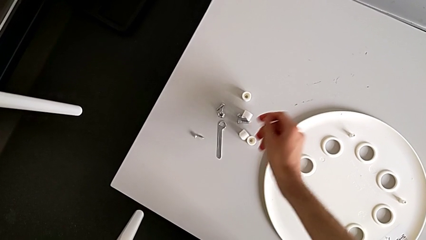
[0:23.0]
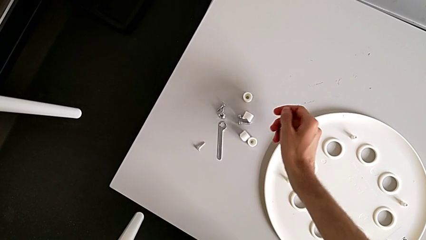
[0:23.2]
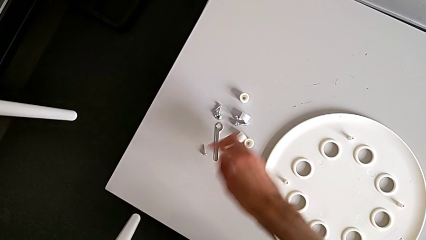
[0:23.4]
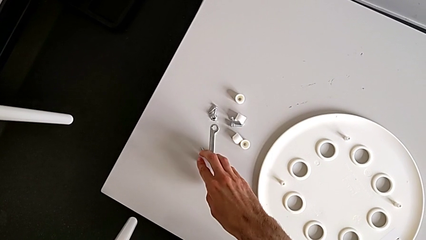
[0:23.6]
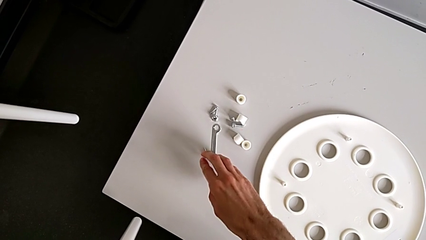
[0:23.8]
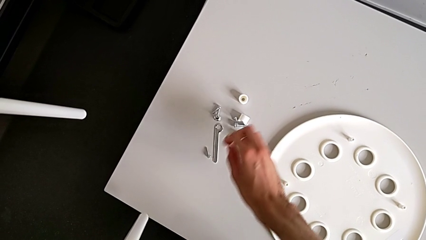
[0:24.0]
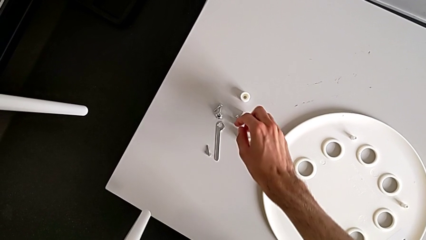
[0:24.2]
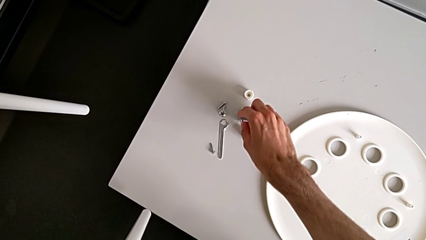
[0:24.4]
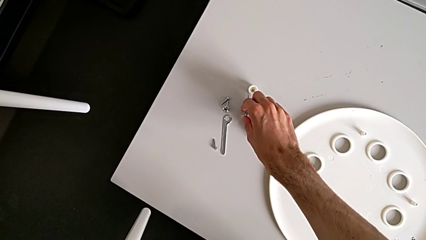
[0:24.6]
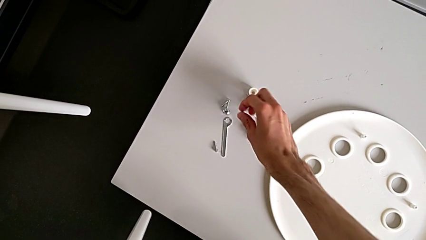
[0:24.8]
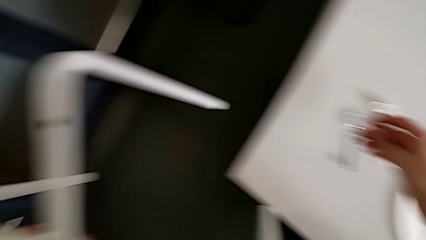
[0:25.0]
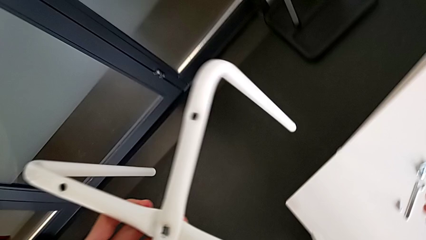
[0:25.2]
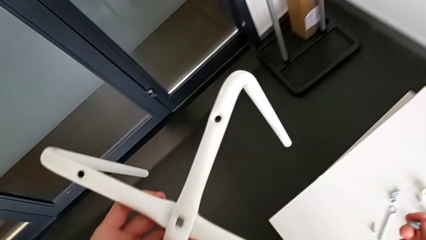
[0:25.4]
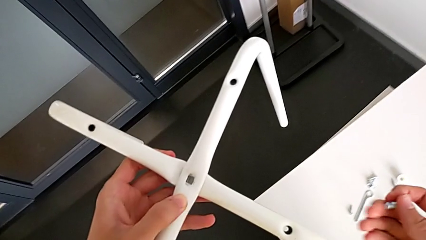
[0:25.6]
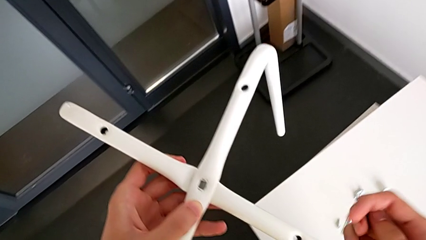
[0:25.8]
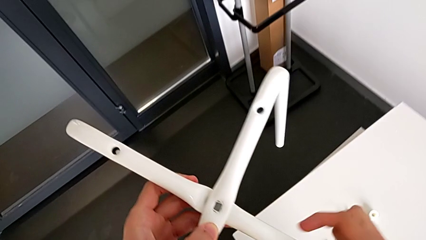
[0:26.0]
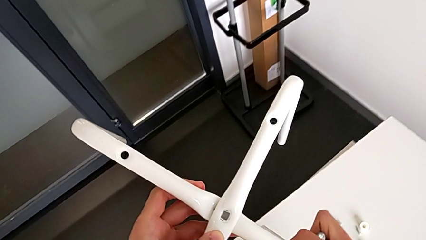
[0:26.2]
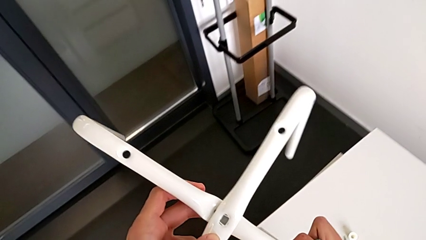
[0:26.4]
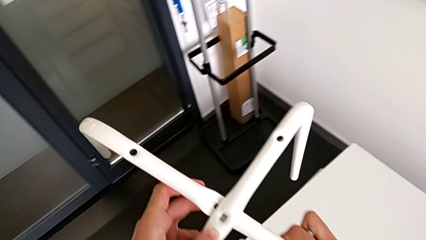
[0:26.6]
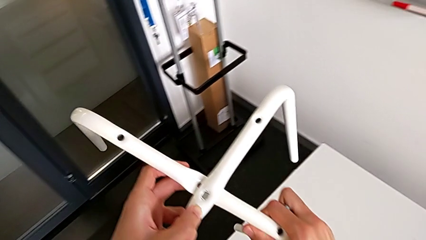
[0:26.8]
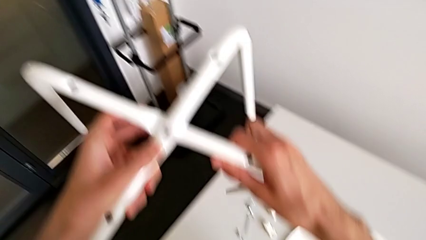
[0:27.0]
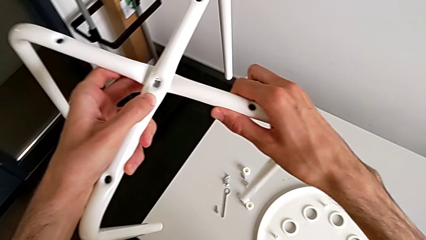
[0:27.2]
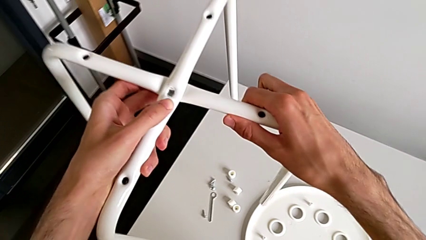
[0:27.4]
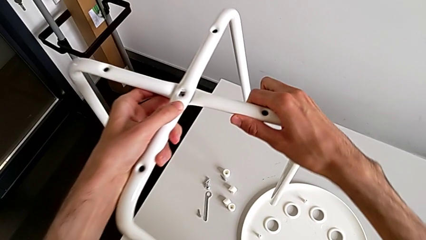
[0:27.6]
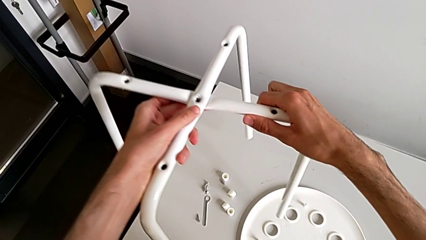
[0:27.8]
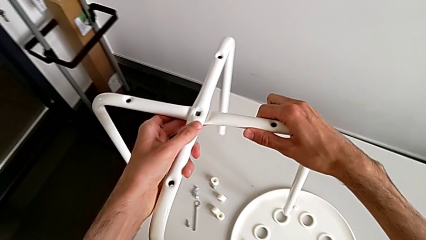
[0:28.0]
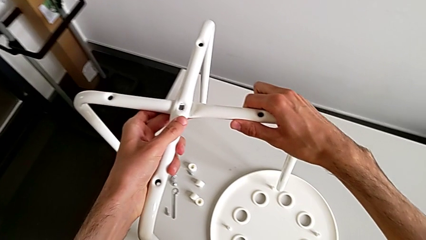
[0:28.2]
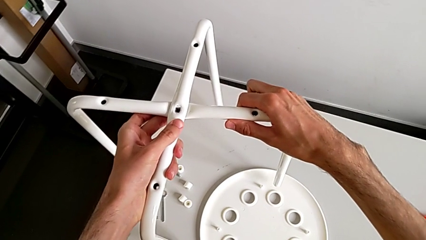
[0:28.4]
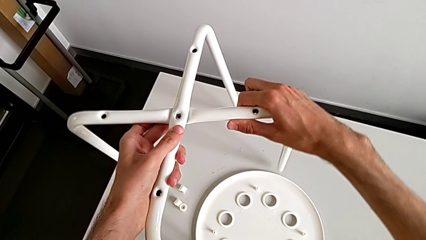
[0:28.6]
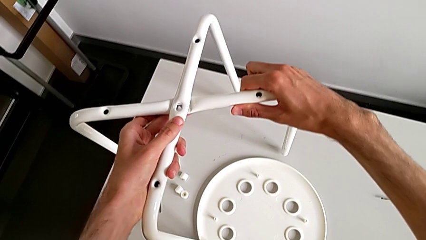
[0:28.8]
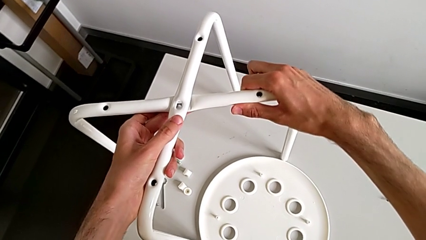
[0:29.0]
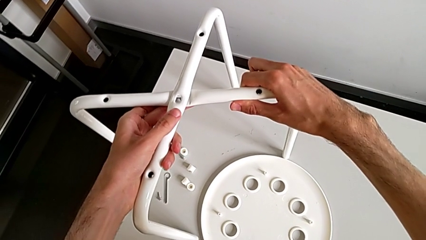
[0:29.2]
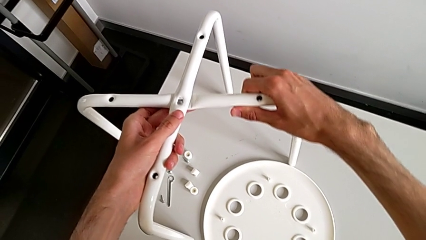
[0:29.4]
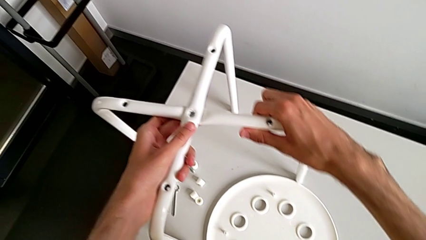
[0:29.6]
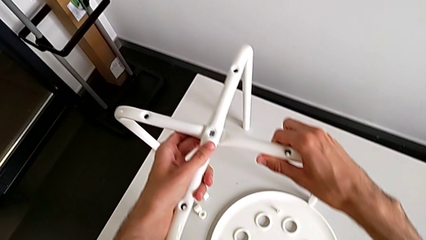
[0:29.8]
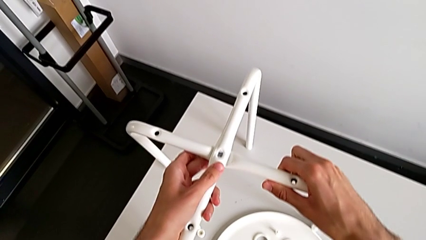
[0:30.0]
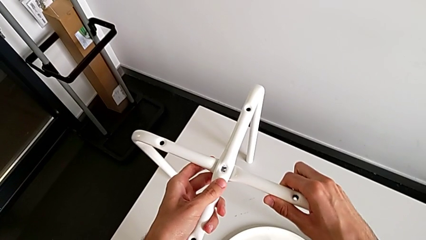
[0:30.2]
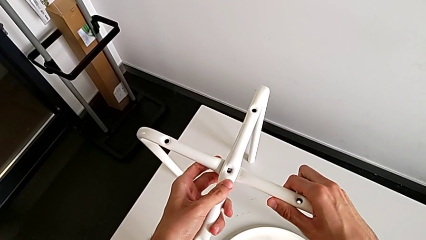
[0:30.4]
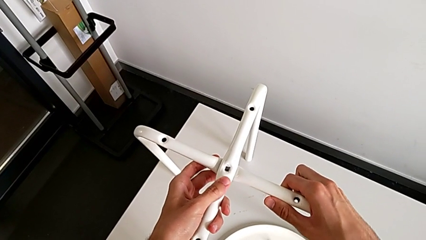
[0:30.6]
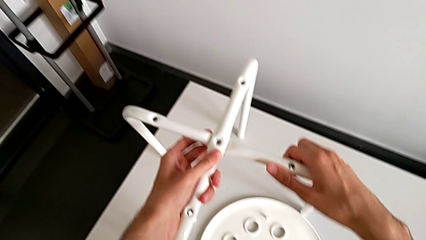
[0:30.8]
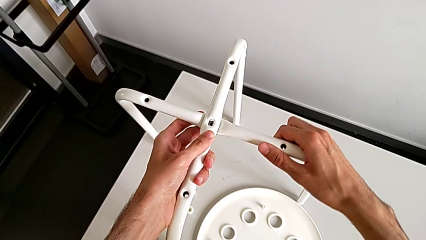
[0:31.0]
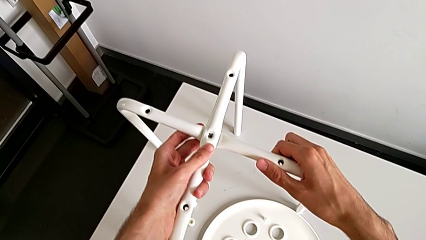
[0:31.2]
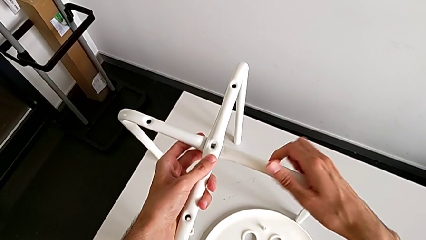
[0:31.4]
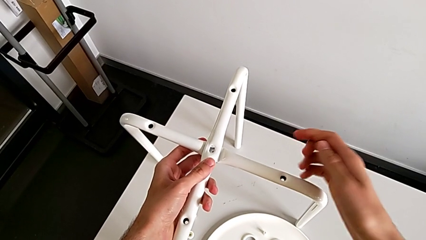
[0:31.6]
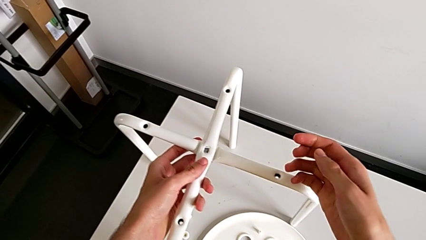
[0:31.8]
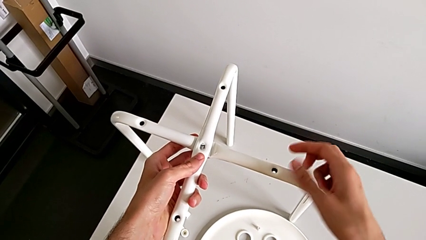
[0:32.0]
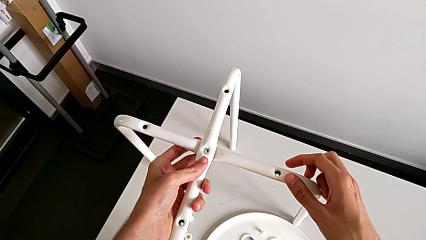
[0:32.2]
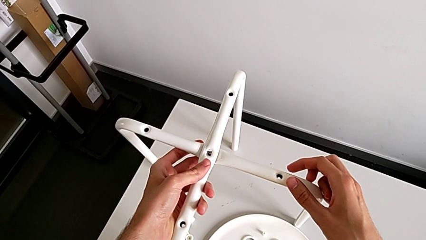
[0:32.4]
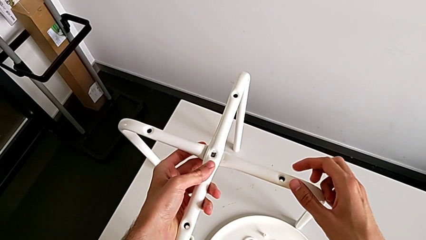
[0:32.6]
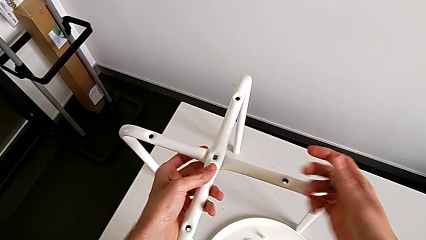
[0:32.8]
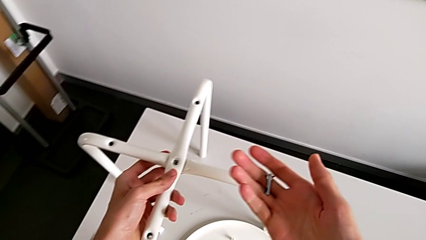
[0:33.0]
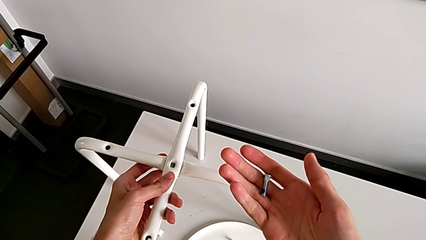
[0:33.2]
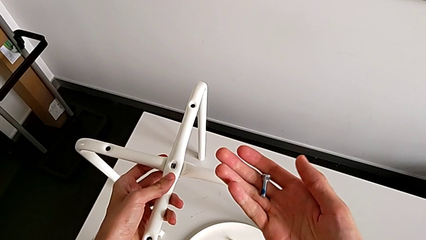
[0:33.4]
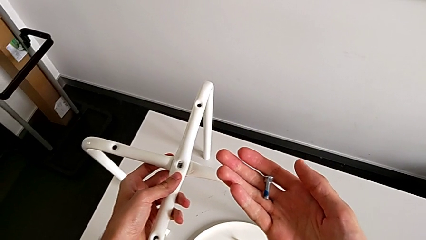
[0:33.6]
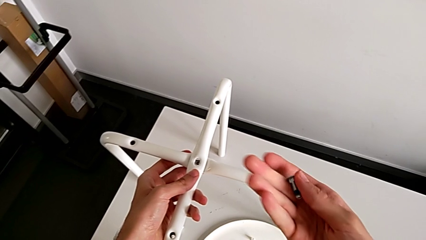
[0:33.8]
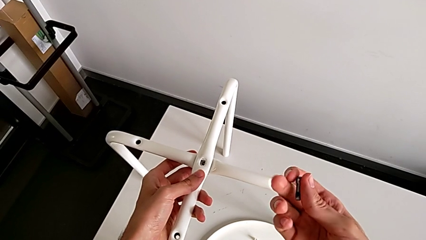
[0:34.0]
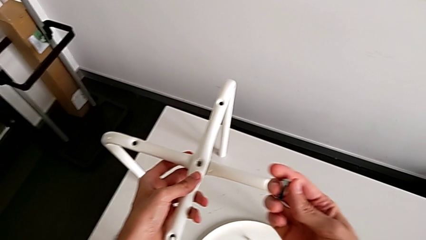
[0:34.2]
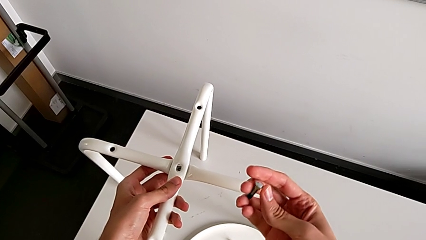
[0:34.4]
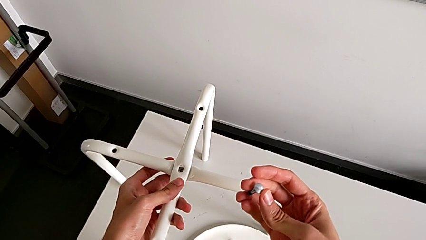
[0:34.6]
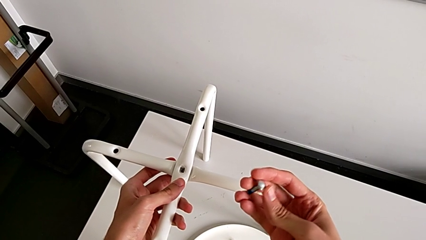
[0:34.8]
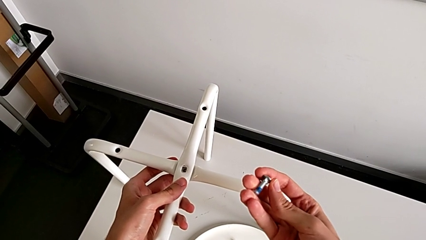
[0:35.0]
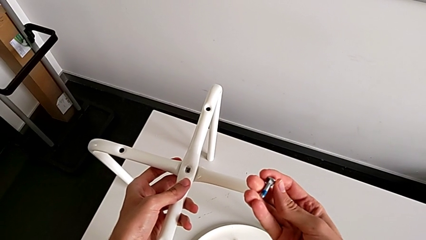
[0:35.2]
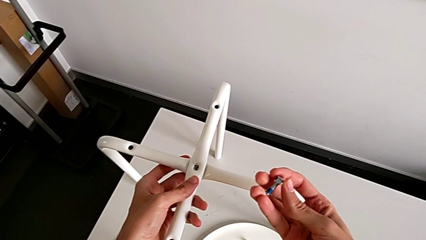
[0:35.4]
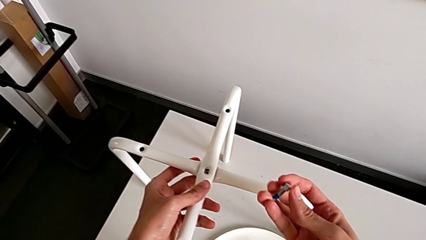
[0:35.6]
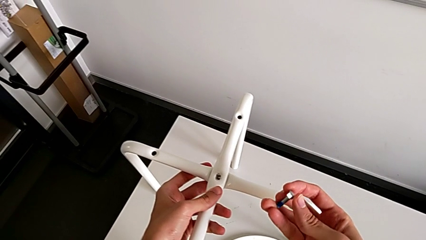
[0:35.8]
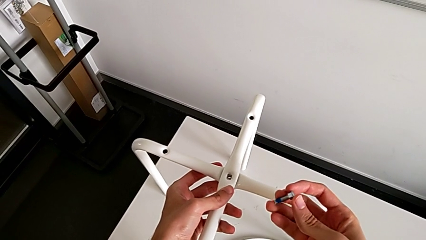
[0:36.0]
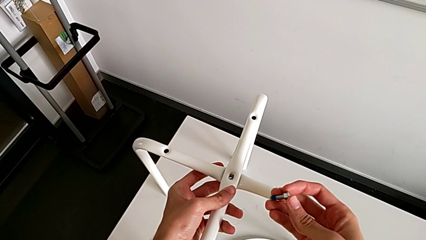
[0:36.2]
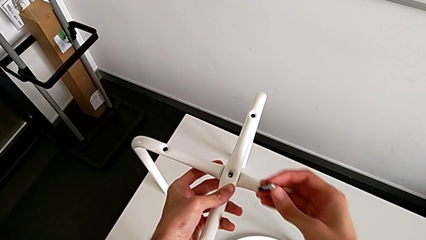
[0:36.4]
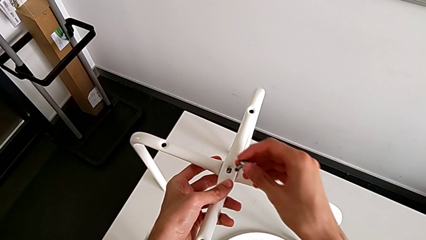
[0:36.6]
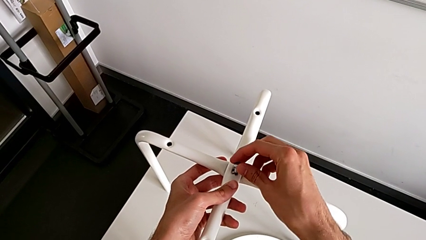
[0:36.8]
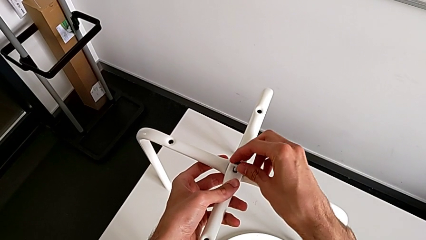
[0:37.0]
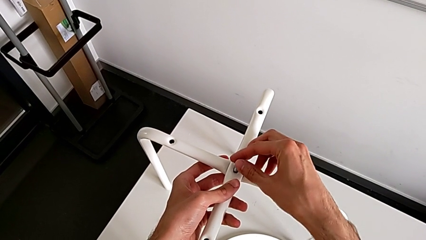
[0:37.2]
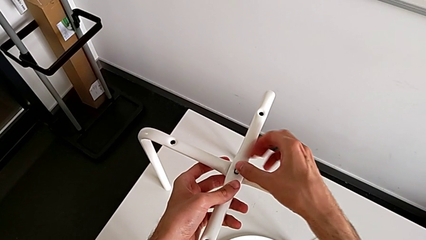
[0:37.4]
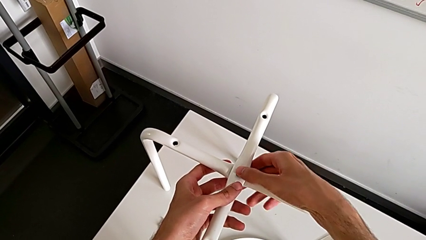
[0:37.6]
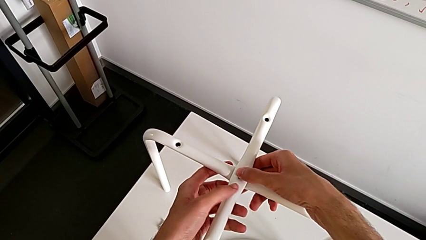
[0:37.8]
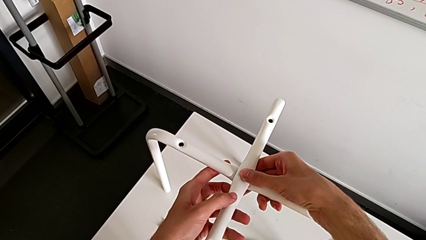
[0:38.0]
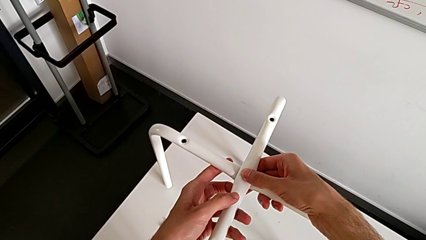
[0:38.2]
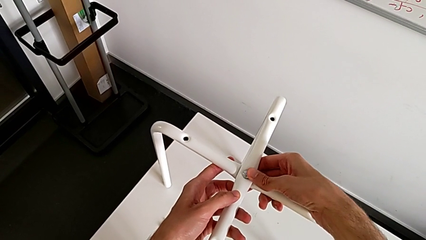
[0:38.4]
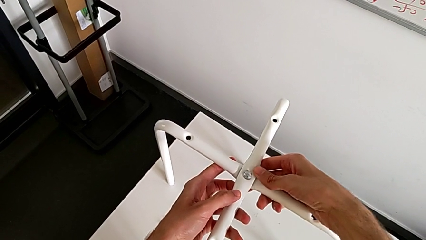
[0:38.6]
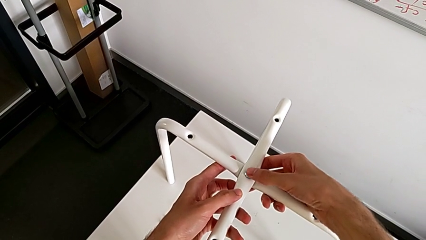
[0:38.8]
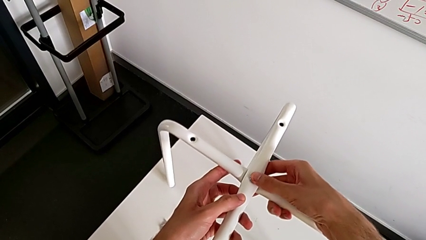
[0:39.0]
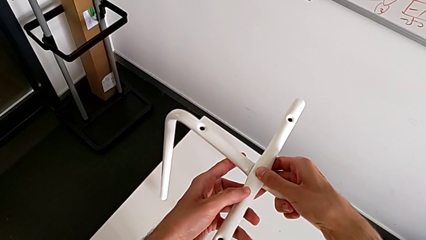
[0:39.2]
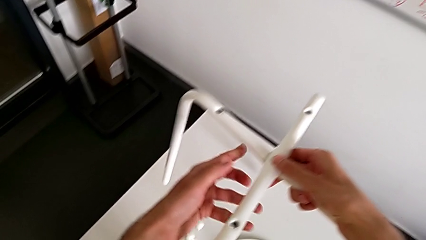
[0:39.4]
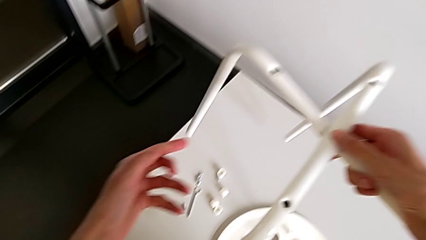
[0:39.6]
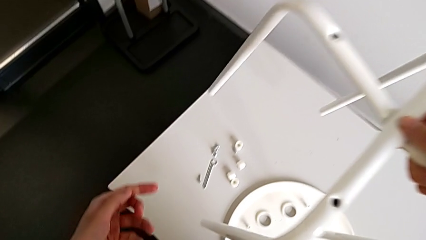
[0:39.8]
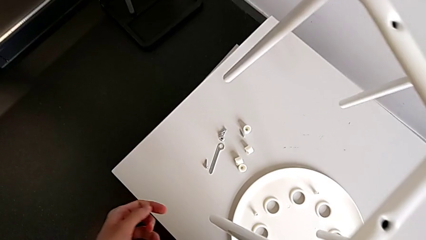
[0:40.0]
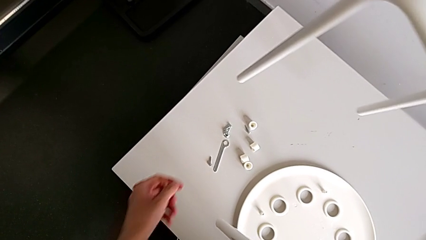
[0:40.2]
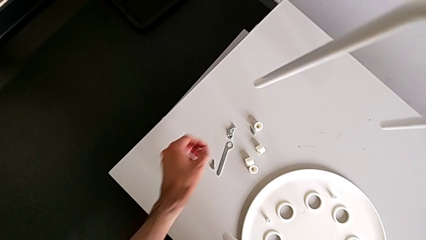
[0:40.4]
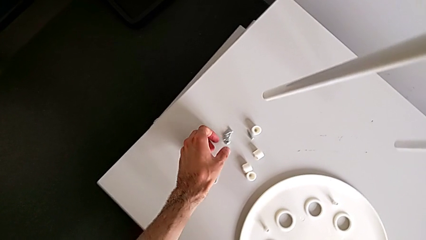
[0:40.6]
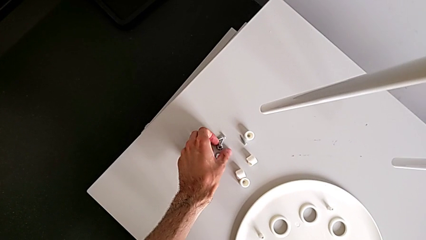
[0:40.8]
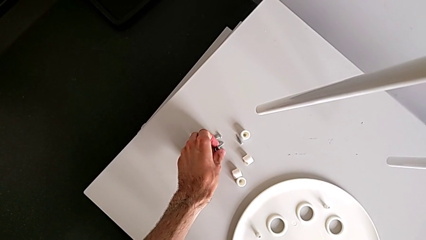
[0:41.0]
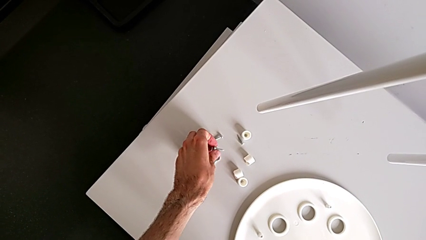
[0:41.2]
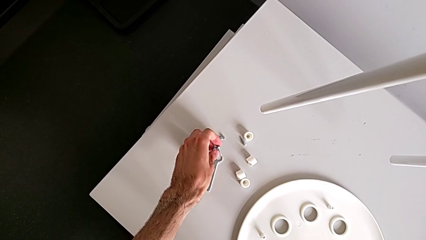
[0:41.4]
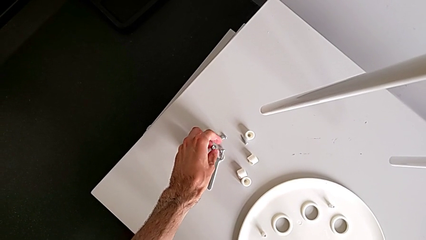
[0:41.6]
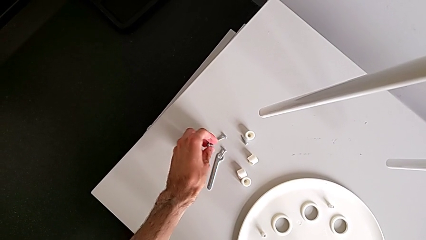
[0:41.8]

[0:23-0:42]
The camera wearer is screwing the two legs of the stool together. They hold the screw, grab the bolt, hold the leg, place the leg, align the leg, inspect the bolt, insert the bolt, lift the leg and grab the hex nut.
